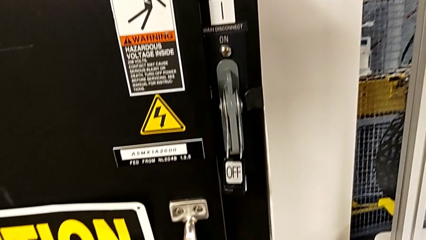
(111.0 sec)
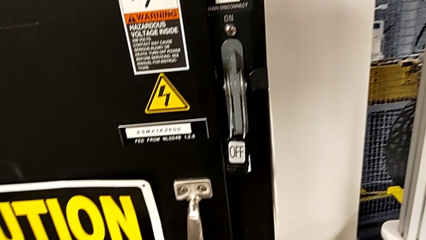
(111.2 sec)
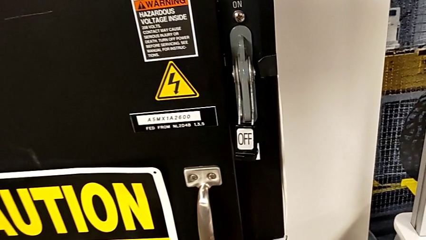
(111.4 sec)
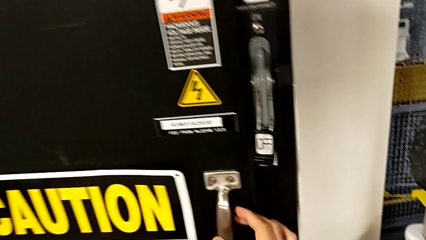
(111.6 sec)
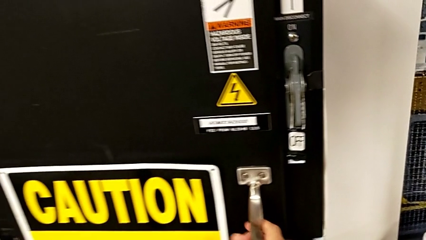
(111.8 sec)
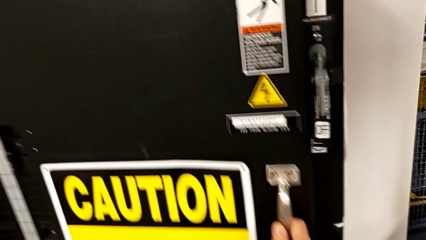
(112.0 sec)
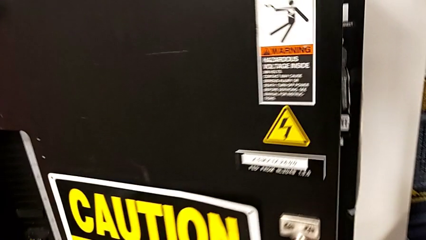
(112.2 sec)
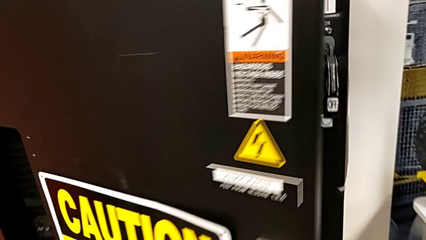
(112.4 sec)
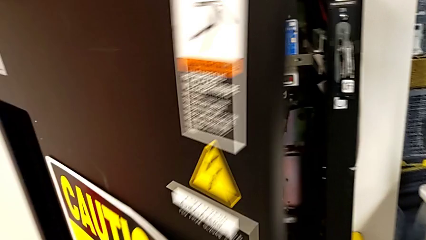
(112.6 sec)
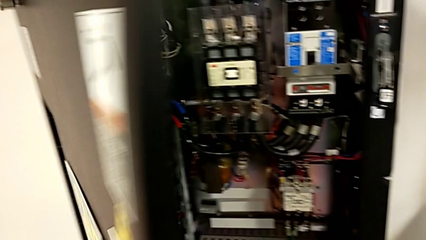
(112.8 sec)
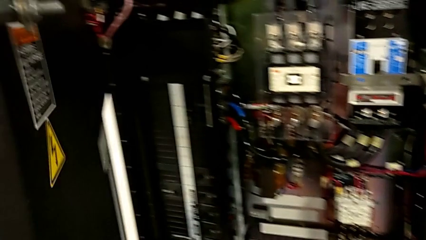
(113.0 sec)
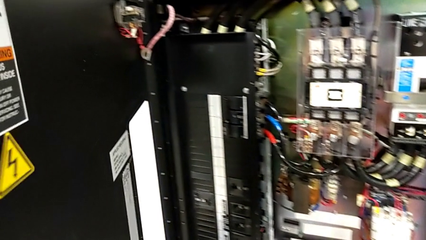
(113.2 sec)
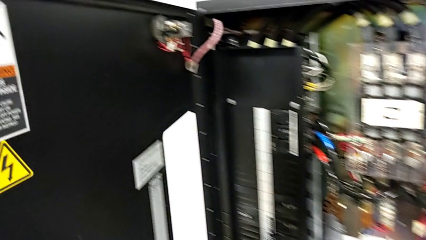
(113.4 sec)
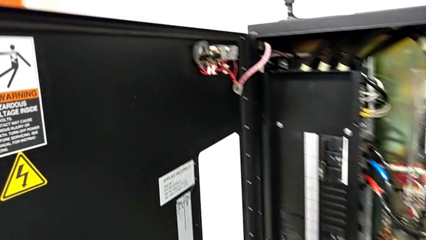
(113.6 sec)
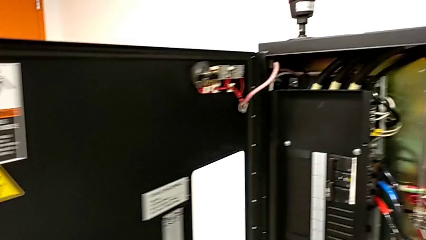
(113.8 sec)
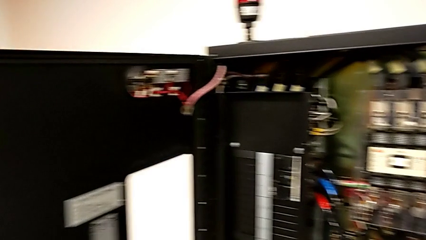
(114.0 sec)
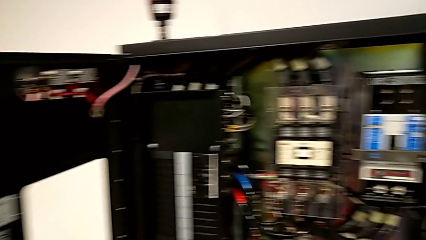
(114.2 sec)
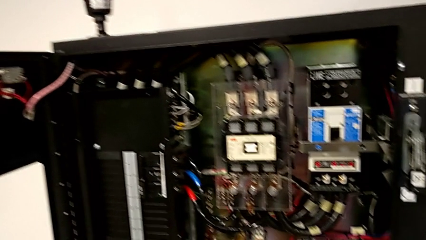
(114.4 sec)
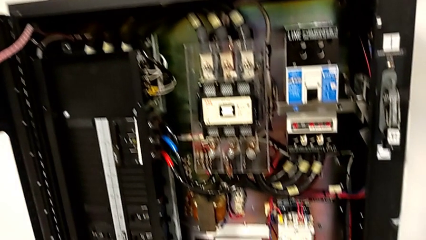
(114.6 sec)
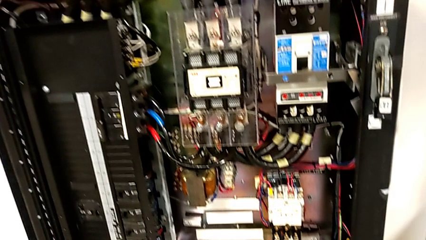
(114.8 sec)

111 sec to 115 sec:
The camera wearer opens the front panel door. They grab the handle and open the front panel door.

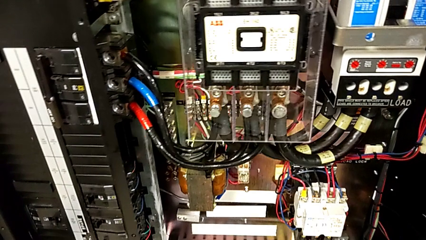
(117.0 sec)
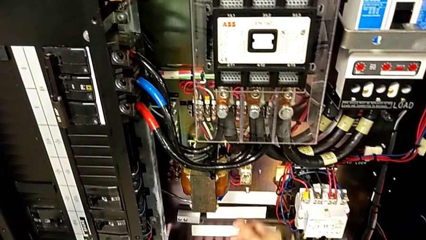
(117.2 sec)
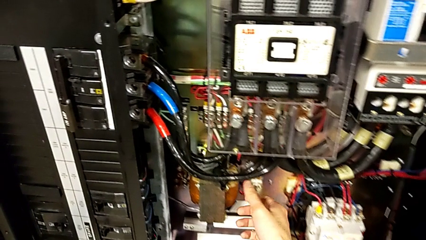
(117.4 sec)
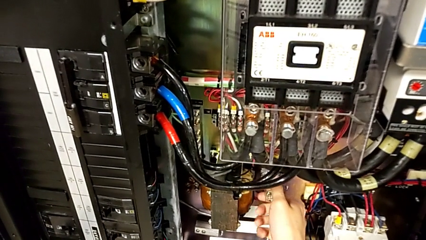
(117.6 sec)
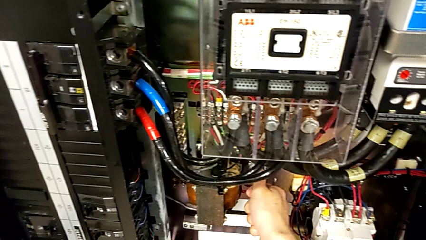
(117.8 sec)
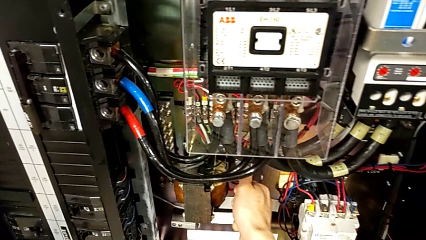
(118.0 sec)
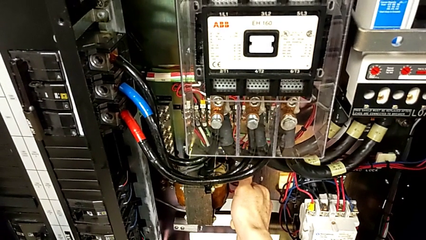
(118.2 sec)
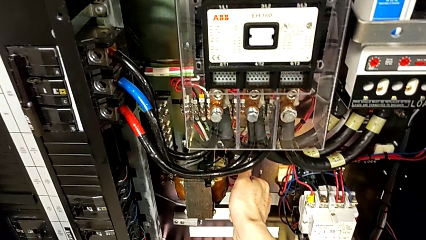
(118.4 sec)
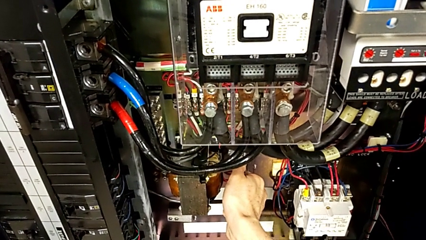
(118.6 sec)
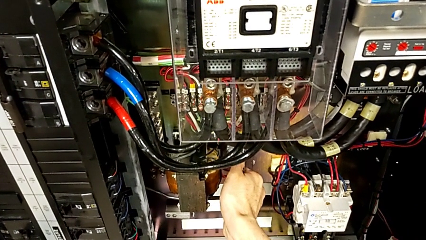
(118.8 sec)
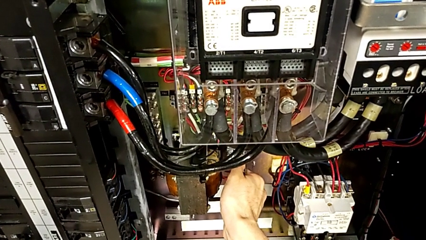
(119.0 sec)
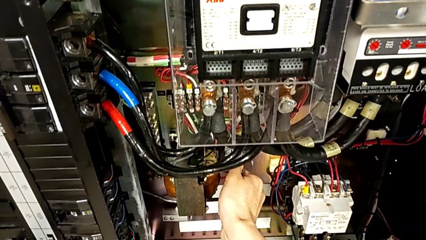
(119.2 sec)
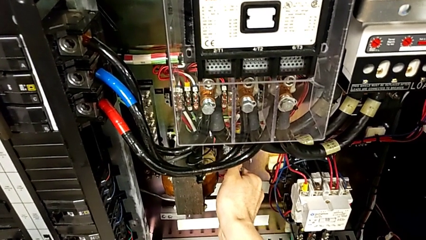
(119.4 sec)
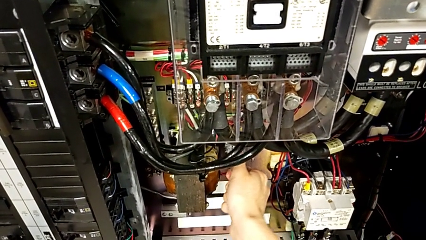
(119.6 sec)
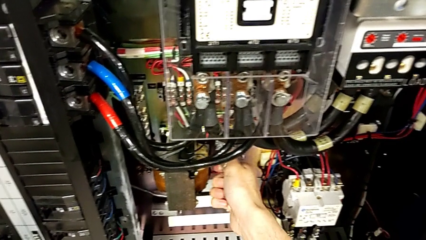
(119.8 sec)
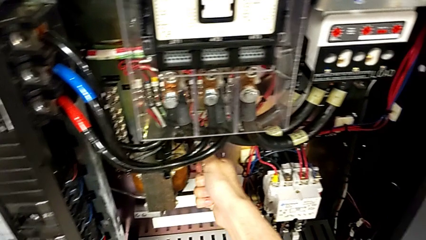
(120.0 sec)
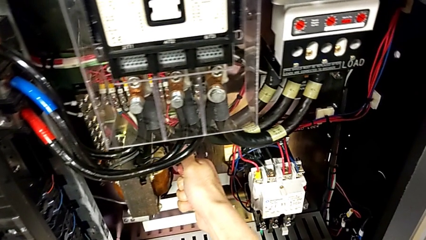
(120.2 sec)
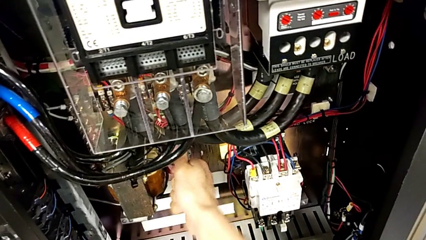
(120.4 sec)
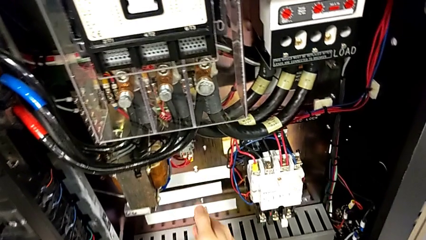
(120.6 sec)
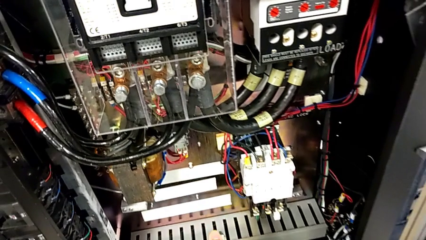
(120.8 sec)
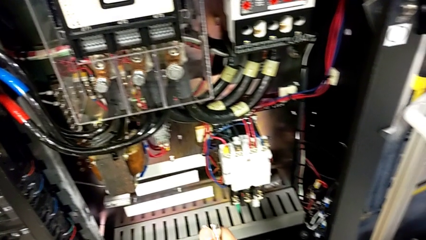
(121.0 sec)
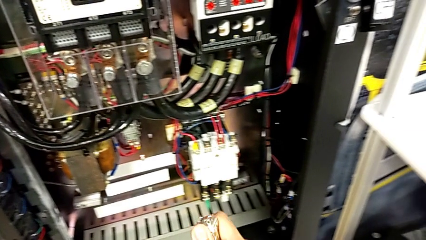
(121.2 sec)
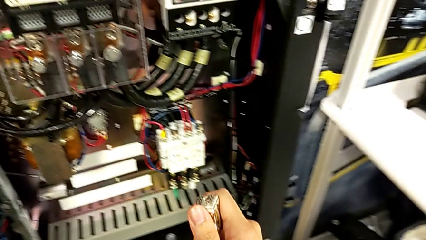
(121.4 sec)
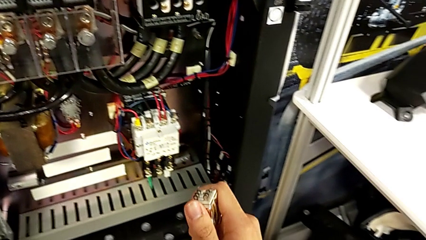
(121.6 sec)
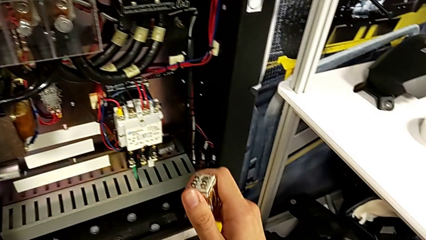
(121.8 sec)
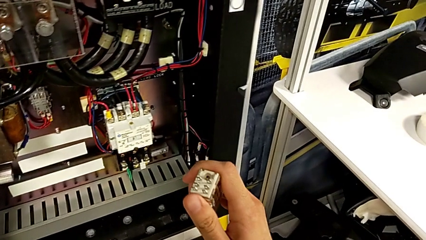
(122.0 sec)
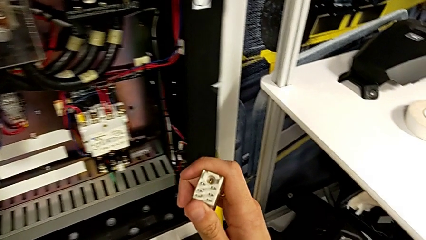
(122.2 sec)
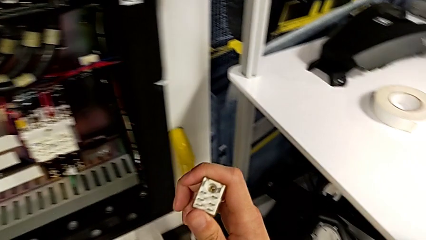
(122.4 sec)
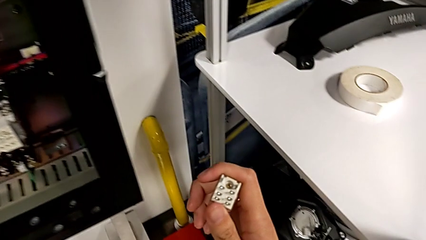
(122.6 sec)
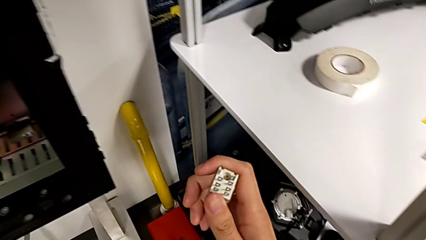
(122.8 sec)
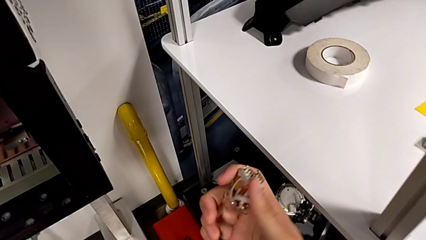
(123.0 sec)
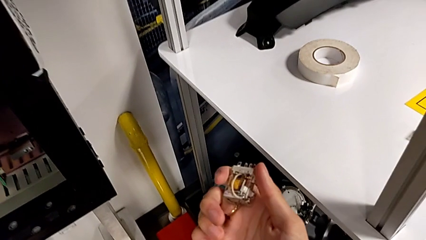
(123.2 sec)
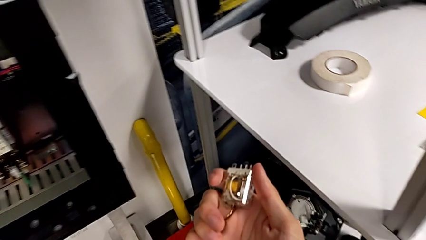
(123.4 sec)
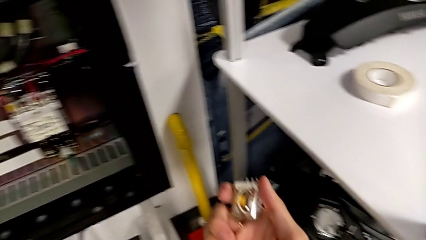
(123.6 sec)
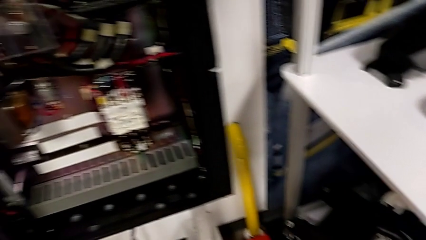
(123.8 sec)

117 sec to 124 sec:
The camera wearer disassembles the circuit breaker. They grab the first circuit breaker, pull the circuit breaker, withdraw the first circuit breaker and lift it.

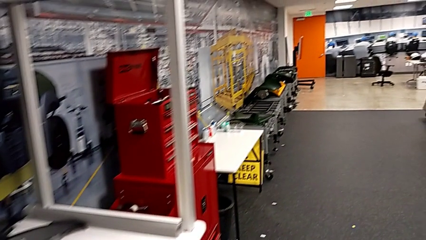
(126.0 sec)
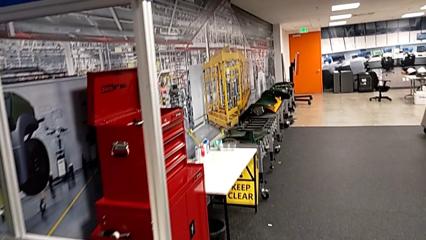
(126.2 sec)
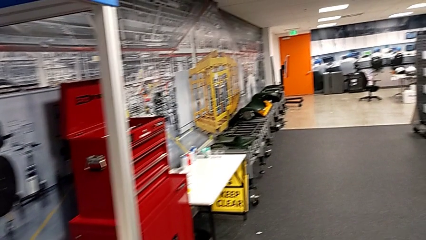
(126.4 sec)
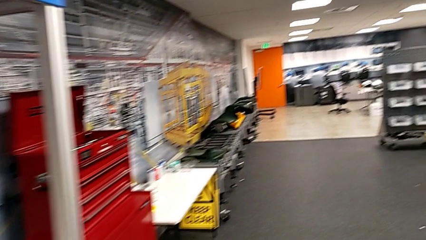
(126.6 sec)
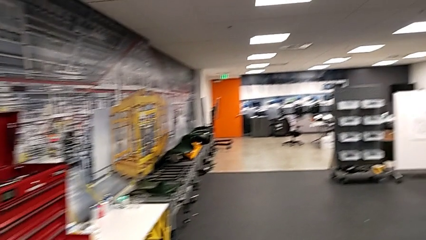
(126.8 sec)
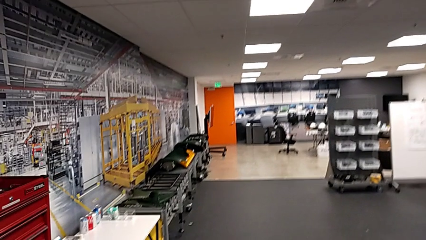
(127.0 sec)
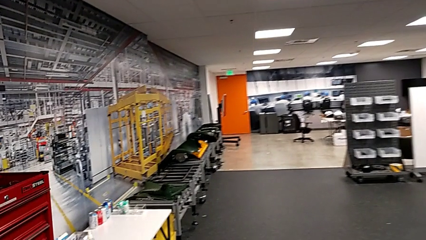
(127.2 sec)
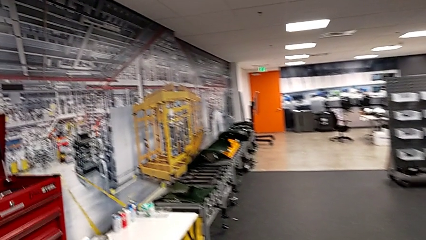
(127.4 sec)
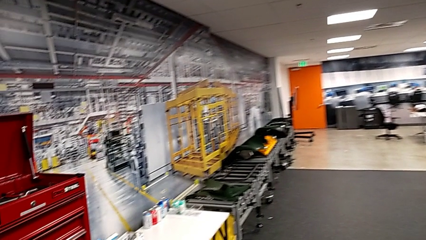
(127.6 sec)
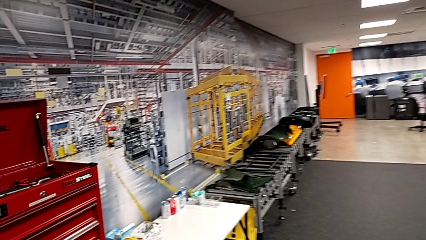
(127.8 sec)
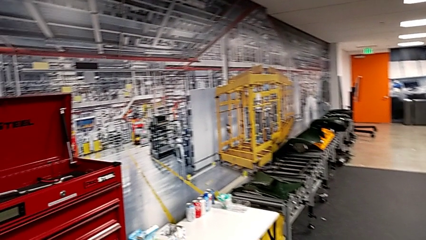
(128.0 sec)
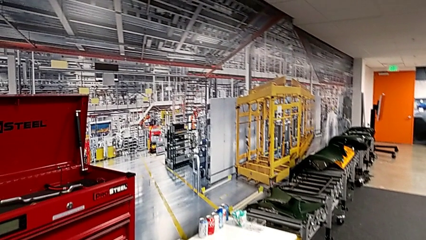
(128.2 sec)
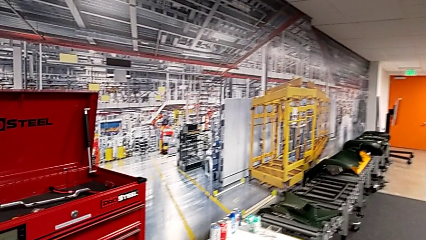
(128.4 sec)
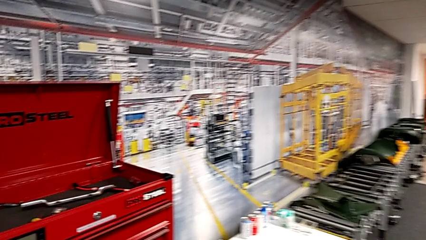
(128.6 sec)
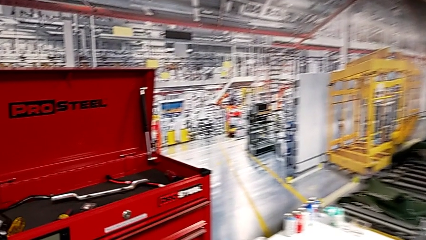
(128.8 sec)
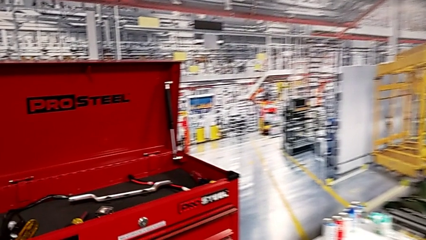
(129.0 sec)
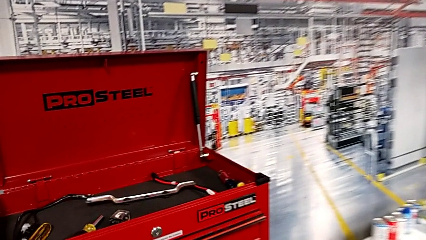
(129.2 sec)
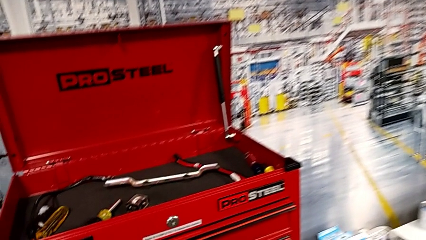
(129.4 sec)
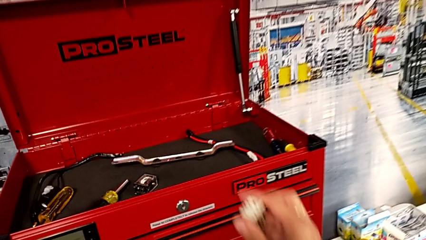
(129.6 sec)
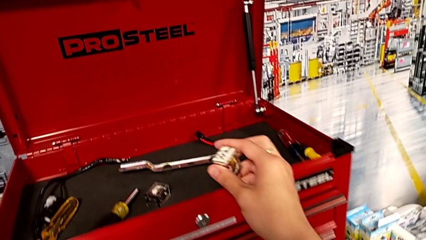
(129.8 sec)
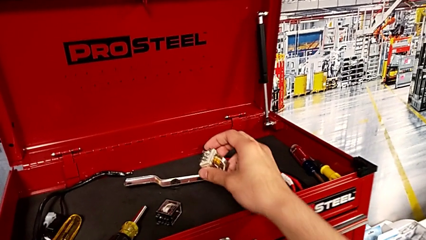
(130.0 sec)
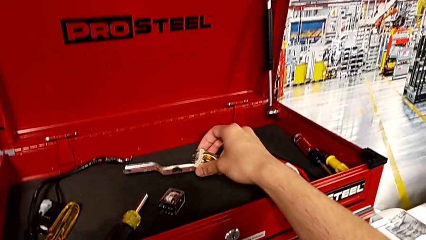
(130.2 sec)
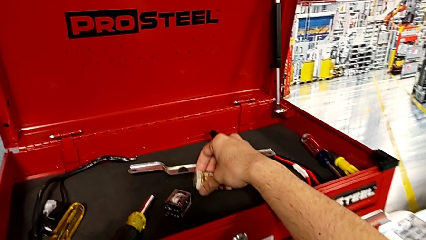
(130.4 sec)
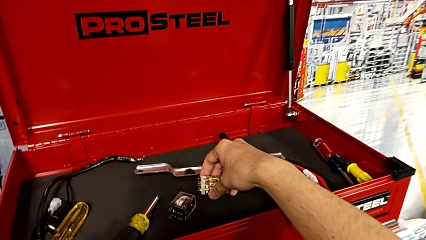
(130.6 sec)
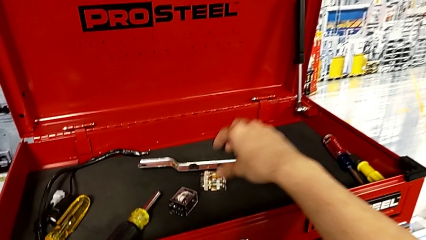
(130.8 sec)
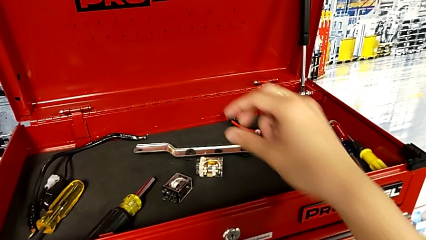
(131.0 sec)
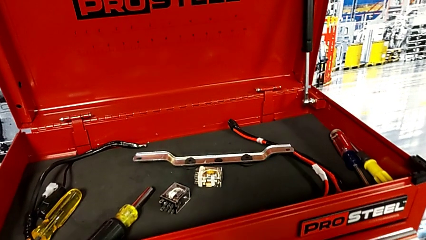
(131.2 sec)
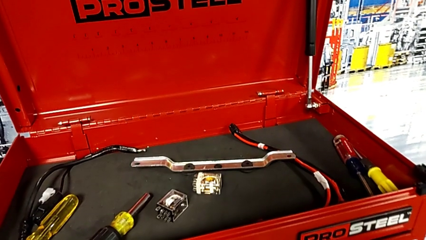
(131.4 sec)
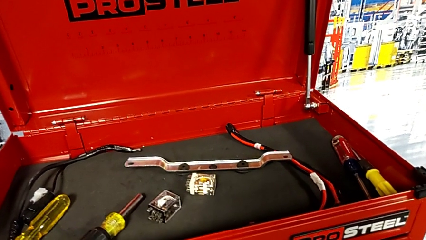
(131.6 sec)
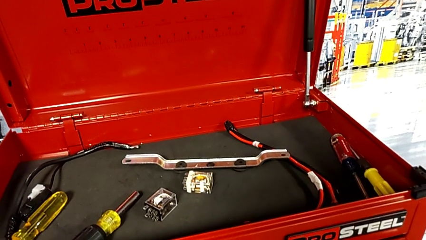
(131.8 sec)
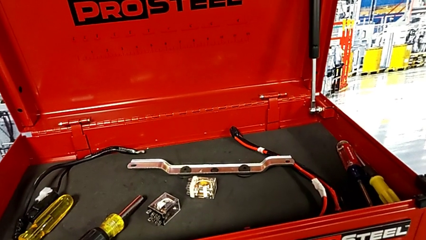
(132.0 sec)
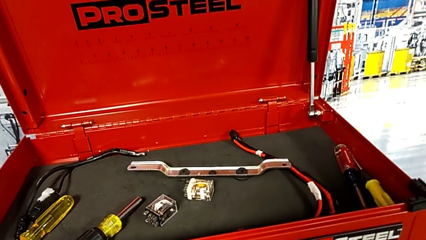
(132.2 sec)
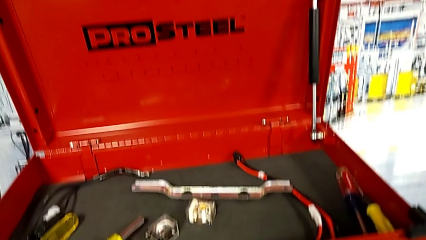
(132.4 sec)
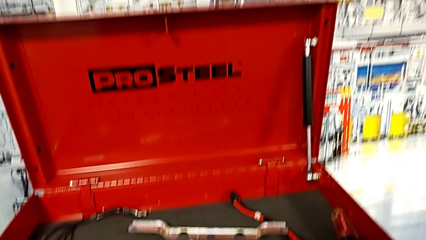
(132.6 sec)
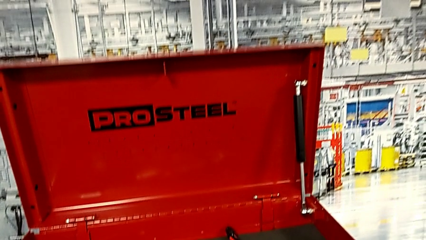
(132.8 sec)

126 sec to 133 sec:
The camera wearer is putting the circuit breaker back in the toolbox. They place the circuit breaker.
